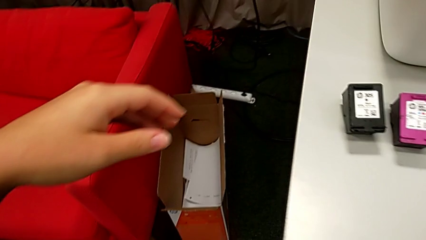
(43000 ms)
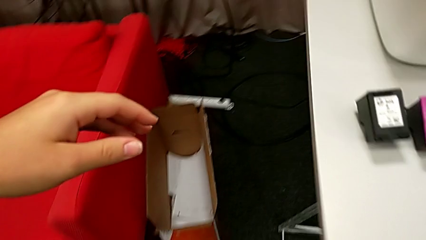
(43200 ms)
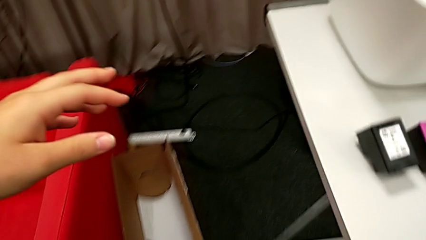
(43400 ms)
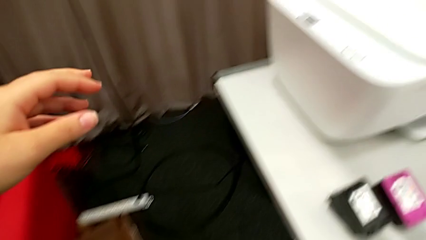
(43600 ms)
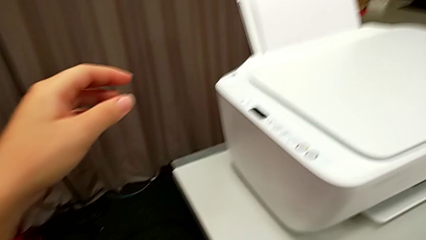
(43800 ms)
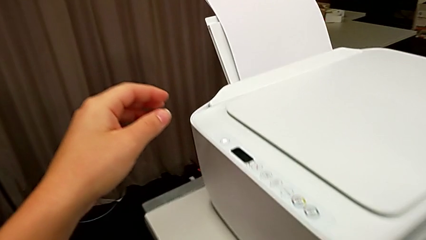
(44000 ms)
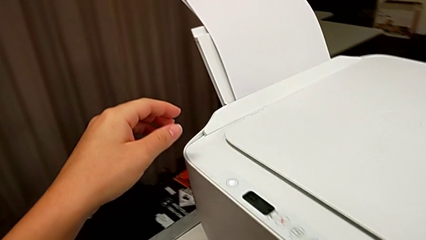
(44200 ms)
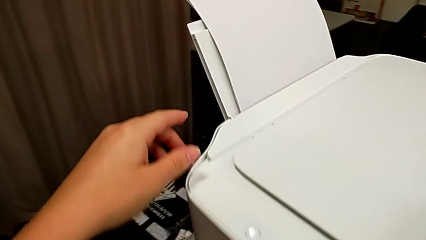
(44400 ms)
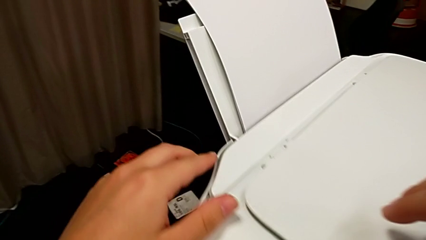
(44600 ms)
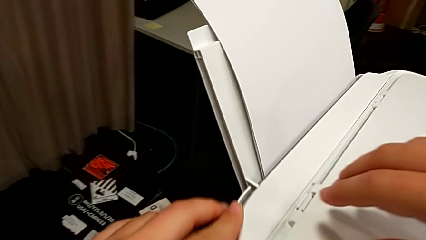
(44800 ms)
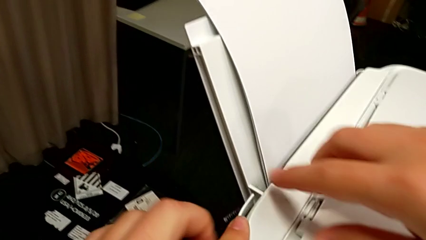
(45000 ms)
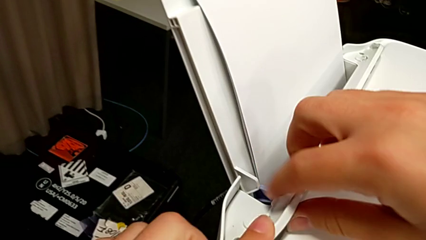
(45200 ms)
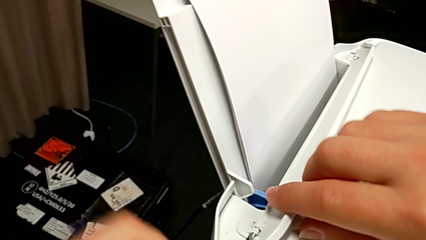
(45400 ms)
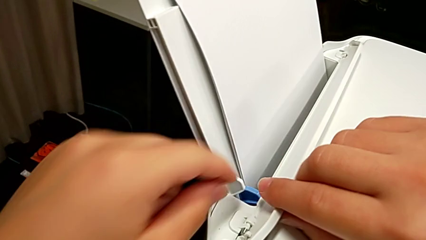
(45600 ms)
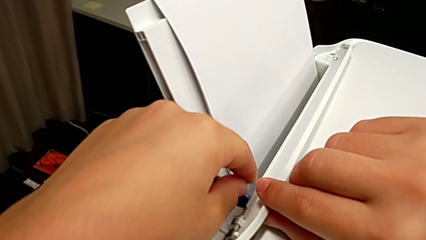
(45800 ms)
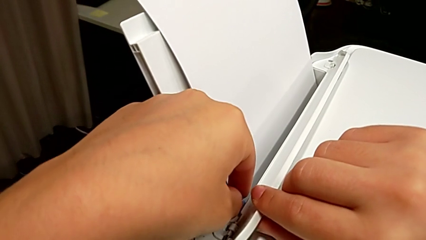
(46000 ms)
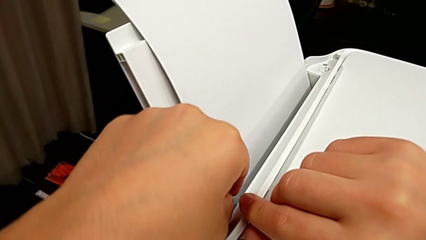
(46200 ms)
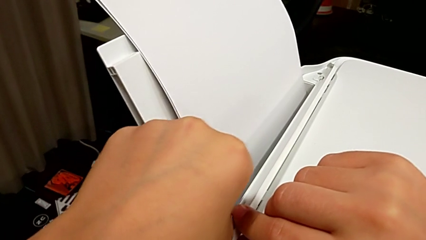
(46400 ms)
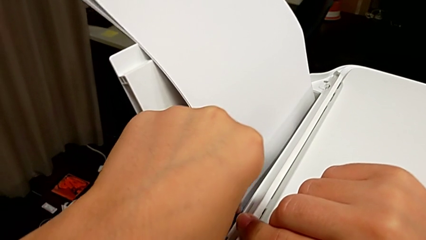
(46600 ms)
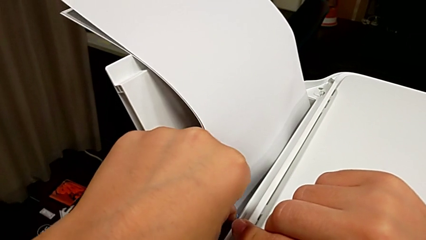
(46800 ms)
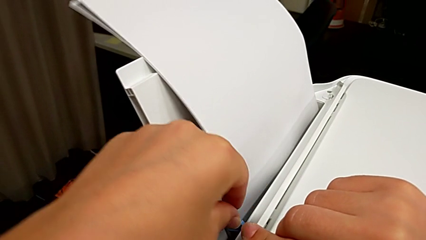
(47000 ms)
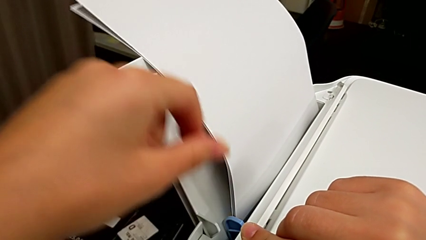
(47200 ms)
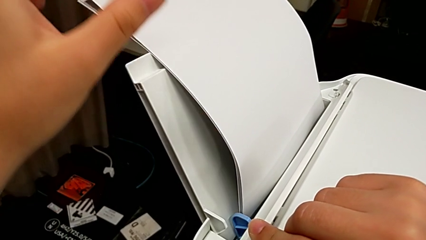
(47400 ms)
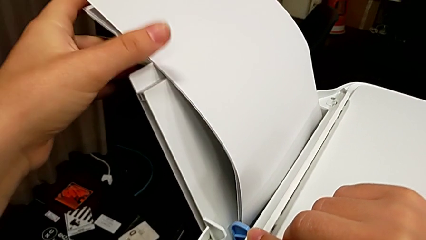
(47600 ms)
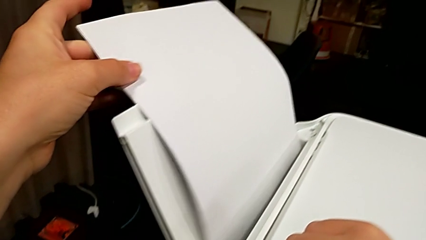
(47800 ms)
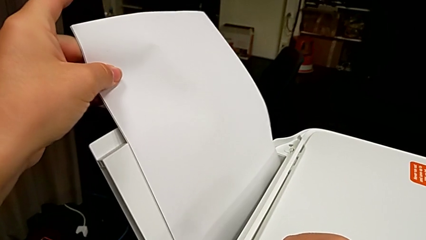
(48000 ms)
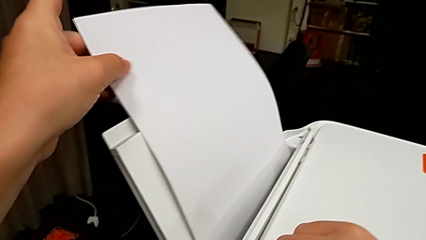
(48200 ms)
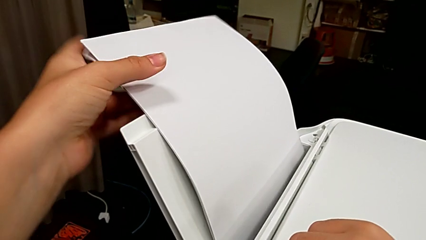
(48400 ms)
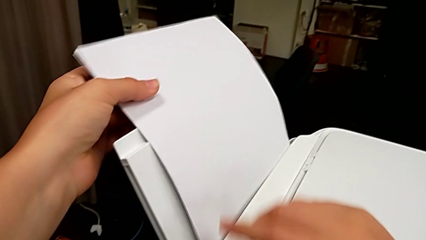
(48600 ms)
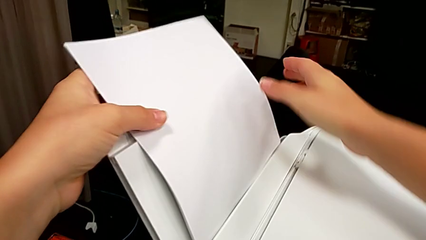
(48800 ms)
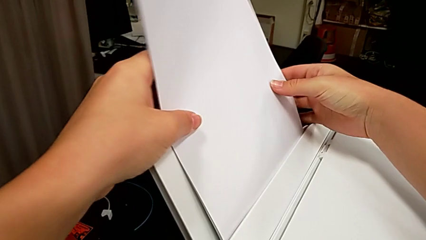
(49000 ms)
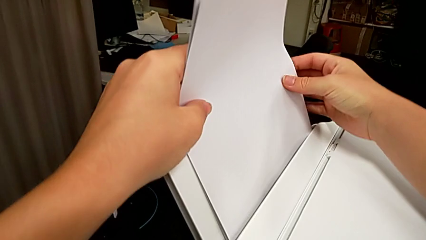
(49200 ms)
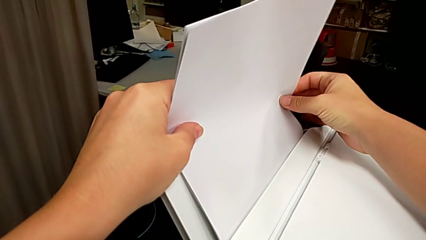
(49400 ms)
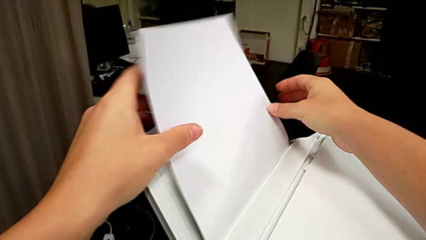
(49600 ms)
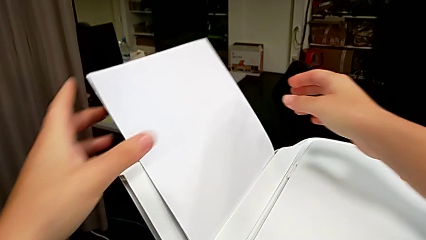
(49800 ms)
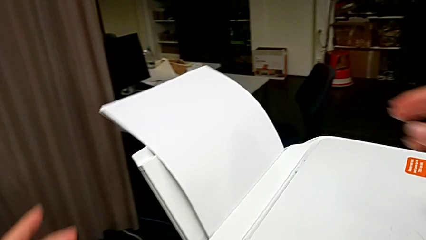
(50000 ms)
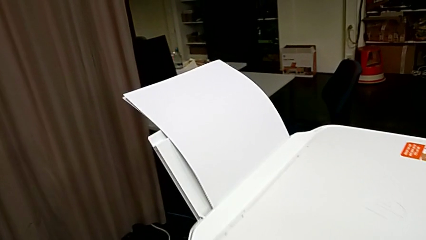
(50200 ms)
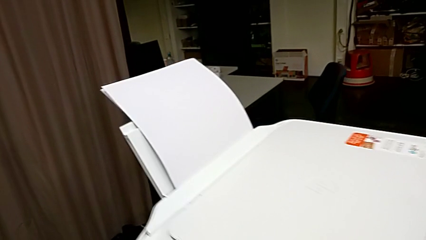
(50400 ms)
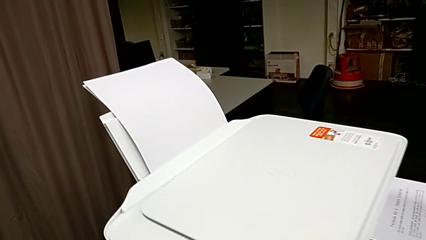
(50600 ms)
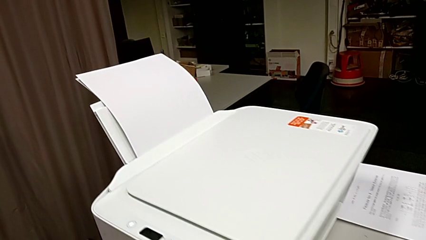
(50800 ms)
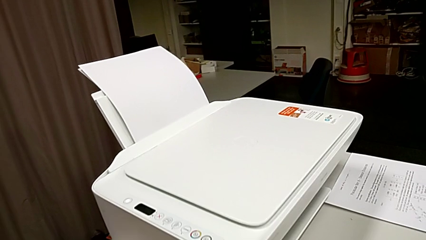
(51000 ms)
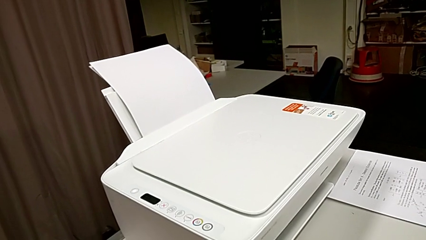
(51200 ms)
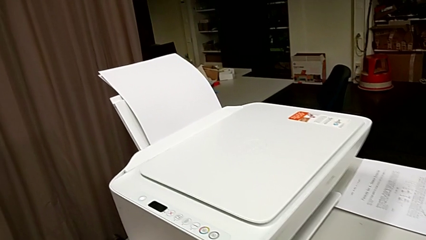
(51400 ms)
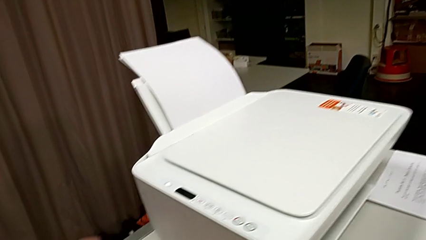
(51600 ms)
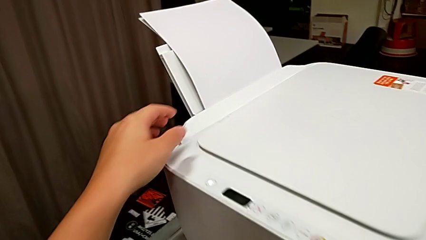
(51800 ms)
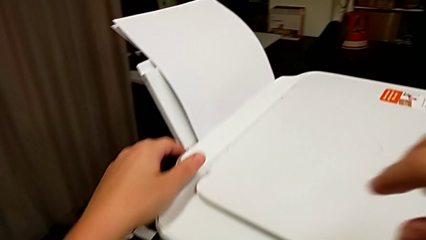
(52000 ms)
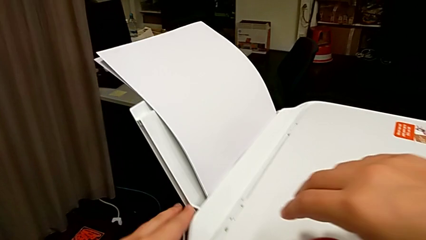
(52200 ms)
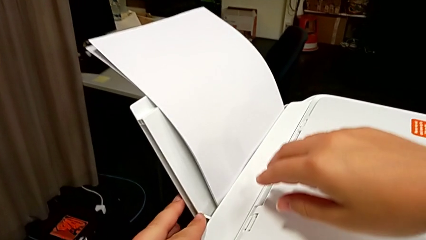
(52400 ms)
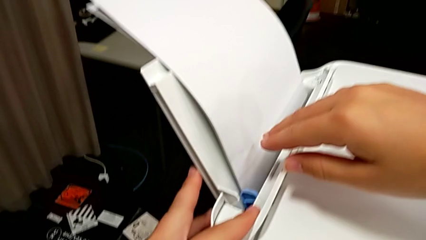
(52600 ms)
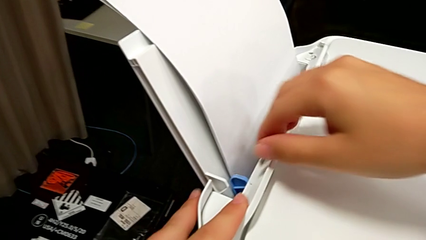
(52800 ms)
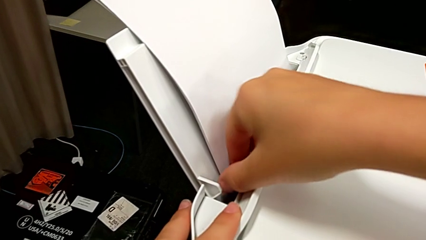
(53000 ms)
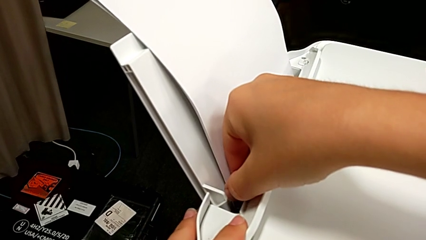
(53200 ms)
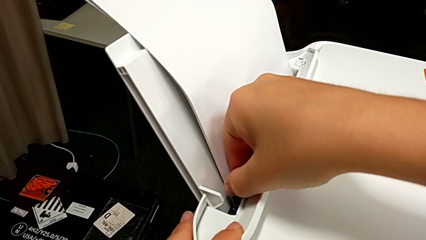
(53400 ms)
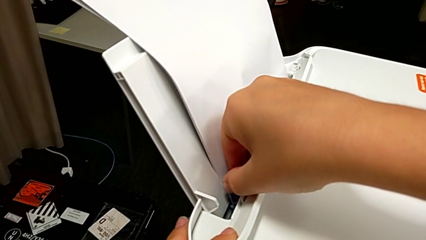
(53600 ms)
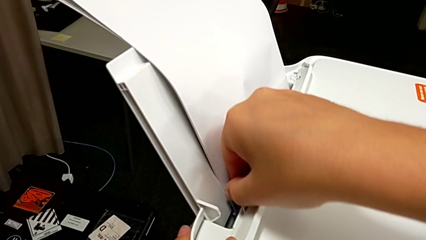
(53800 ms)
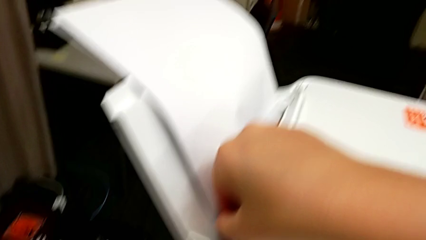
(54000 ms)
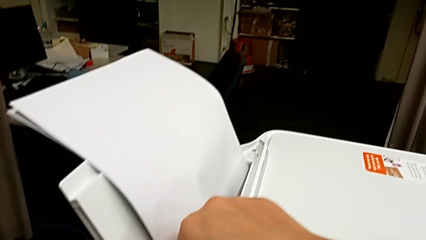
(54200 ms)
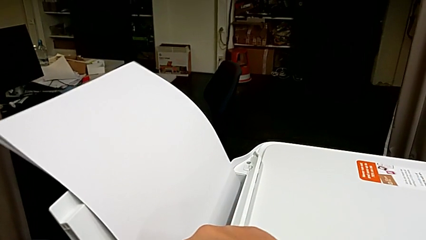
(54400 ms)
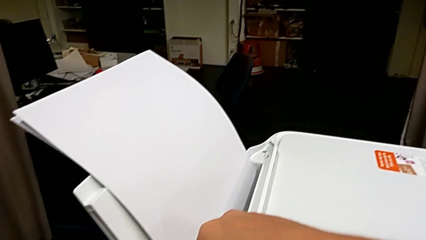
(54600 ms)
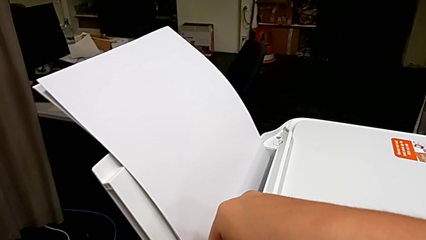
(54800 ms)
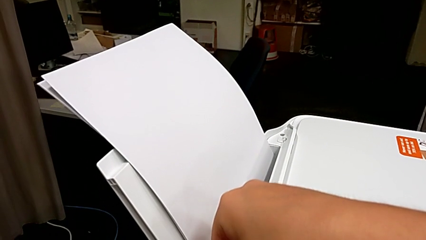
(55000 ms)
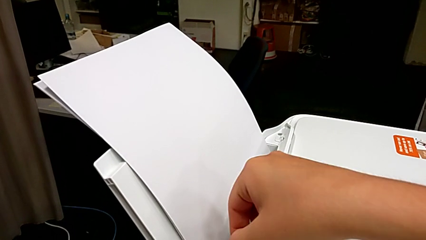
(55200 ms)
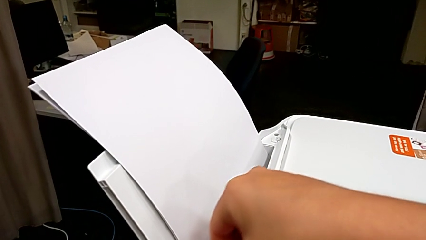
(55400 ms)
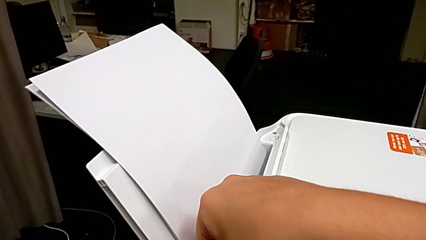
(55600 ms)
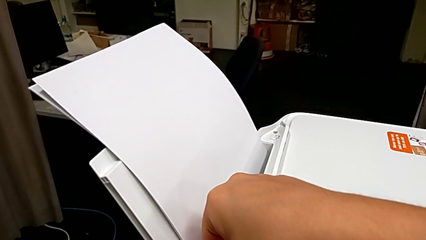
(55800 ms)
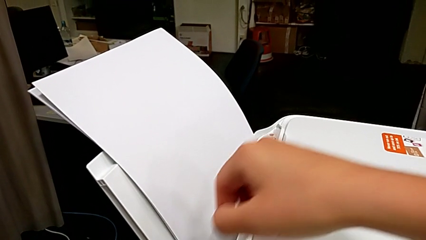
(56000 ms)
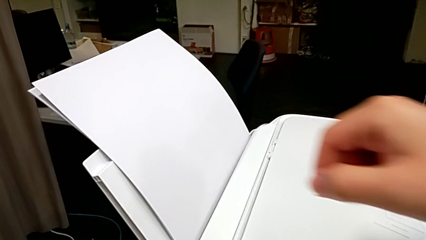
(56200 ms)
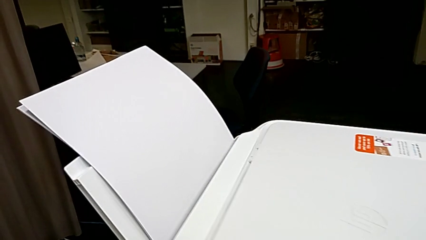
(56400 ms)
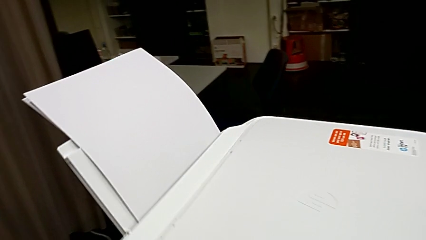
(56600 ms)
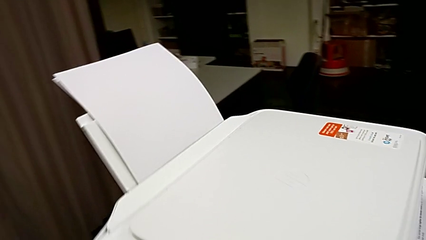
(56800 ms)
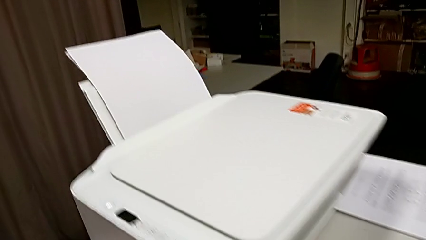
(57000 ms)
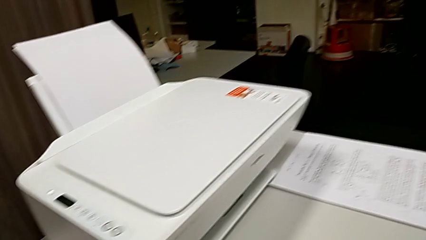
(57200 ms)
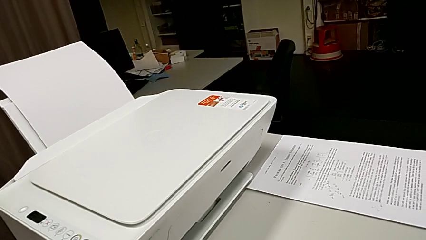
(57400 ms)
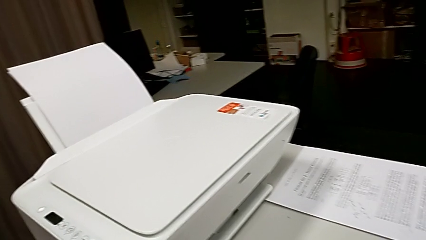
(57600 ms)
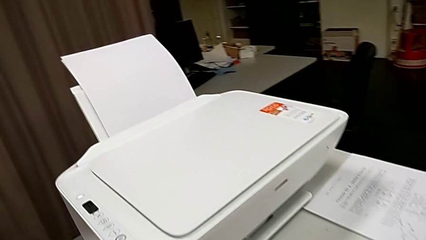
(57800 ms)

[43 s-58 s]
The camera wearer is loading the paper stack into the printer. They open the tray shield, align the blue tab, align the paper stack, open the tray shield, align the blue tab and close the tray shield.

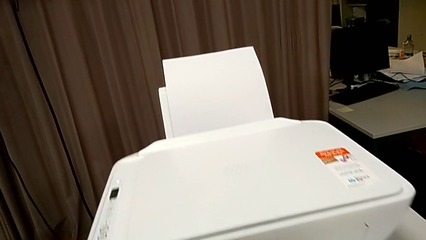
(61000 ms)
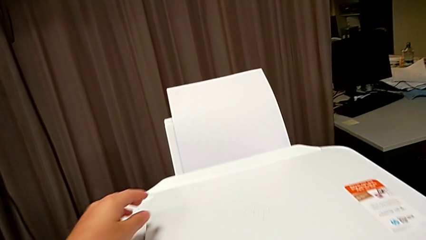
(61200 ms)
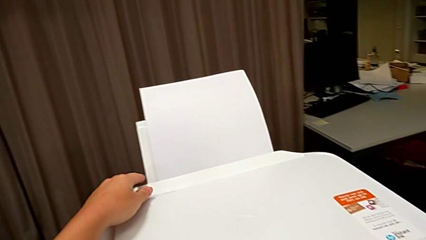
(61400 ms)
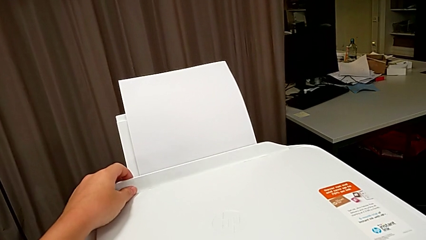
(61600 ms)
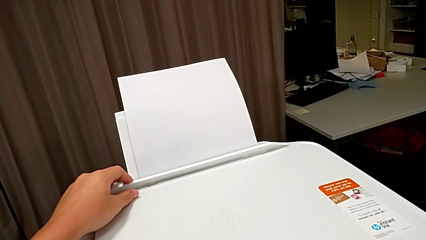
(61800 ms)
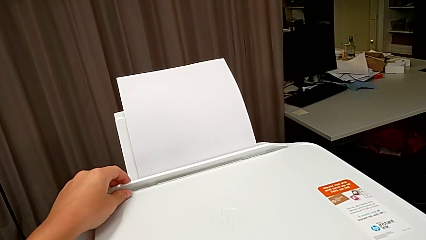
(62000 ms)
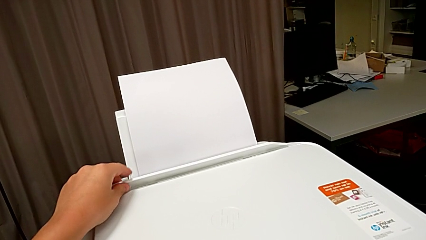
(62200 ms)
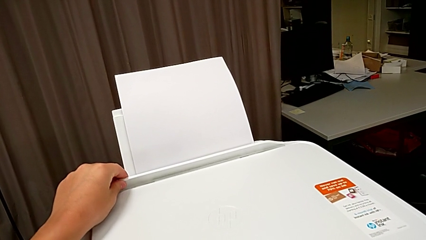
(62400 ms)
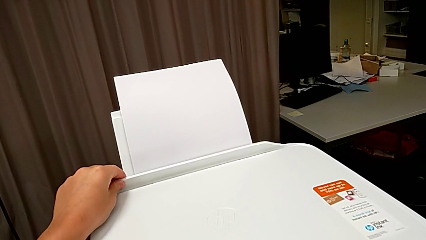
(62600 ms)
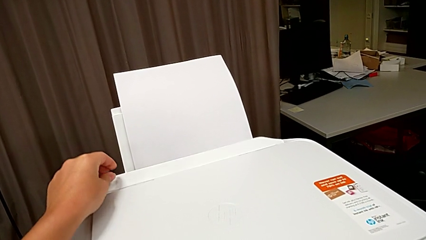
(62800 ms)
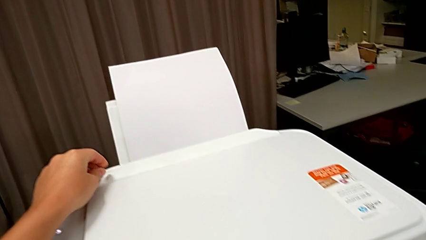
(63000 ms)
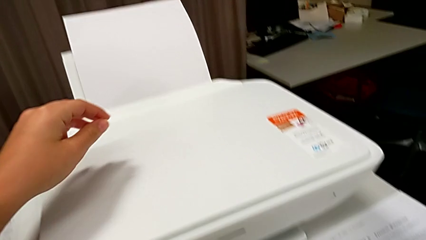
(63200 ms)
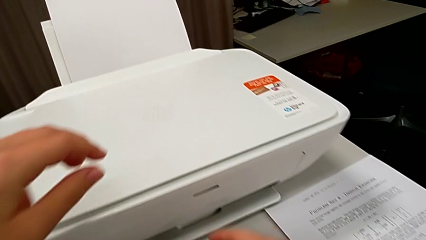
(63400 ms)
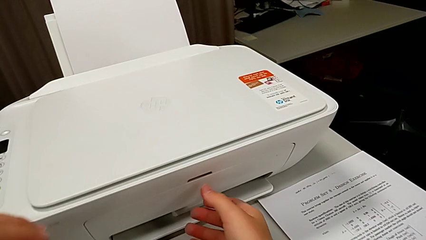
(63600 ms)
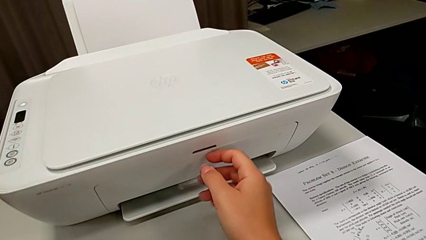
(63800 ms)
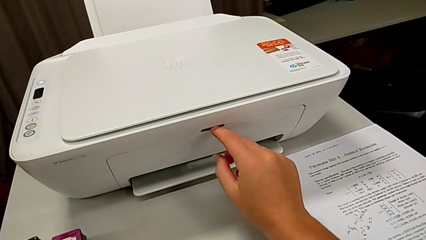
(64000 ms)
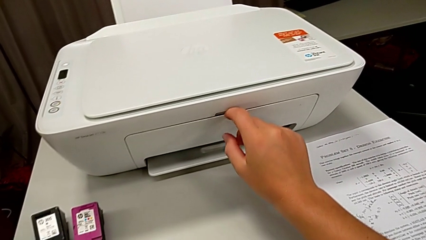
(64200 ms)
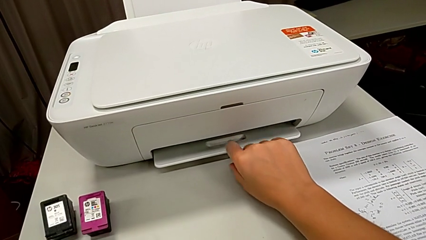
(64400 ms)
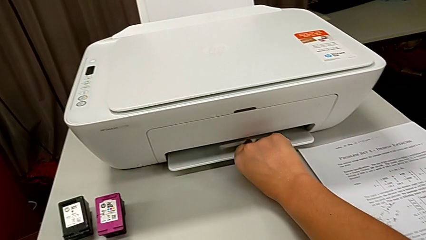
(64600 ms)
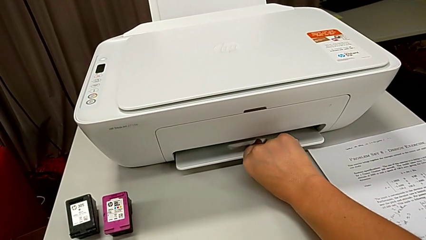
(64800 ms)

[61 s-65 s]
The camera wearer is pulling a tray from the front of the printer. They wrongly open the tray shield and begin to wrongly pull the front paper tray.
